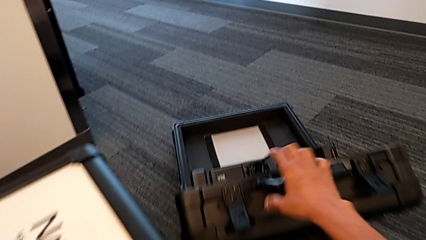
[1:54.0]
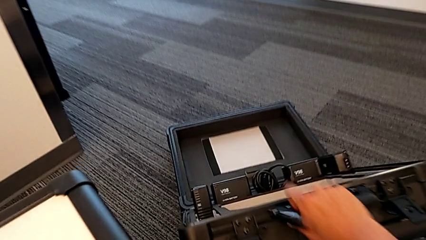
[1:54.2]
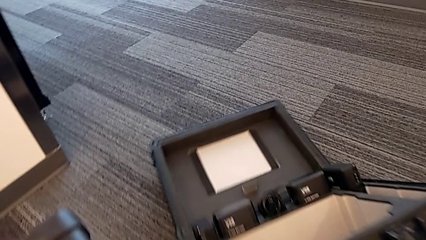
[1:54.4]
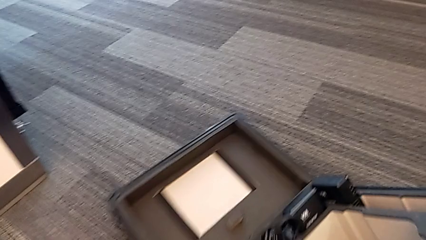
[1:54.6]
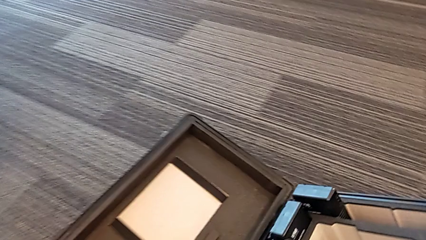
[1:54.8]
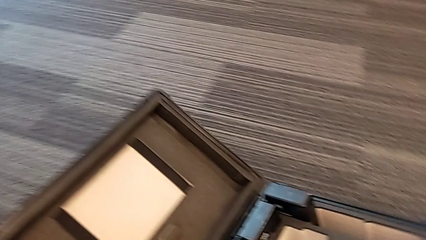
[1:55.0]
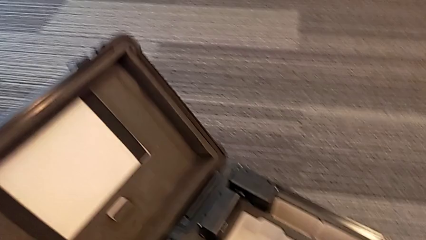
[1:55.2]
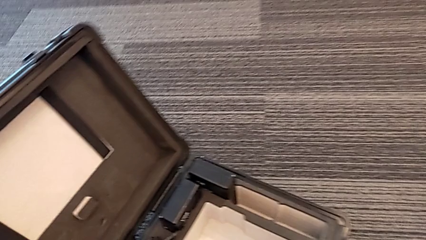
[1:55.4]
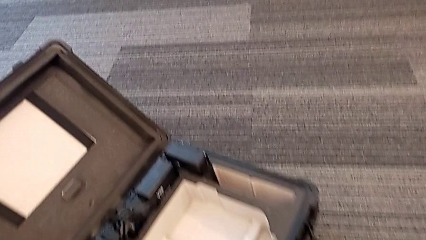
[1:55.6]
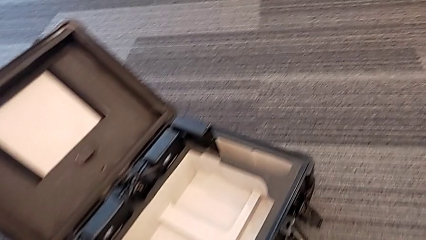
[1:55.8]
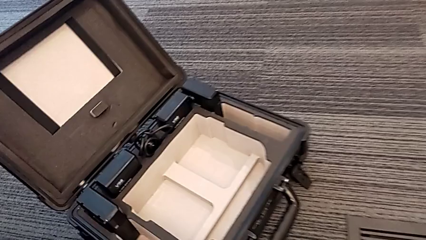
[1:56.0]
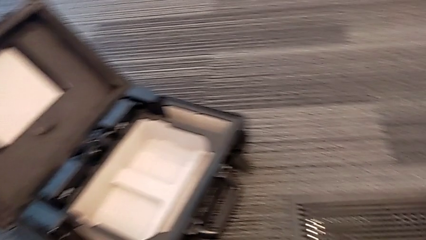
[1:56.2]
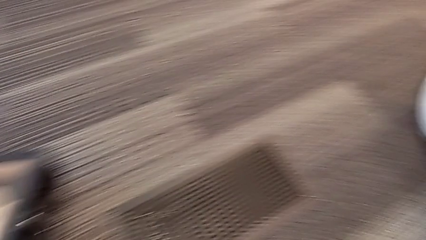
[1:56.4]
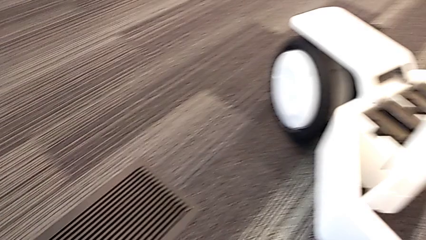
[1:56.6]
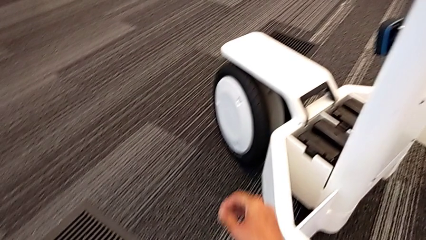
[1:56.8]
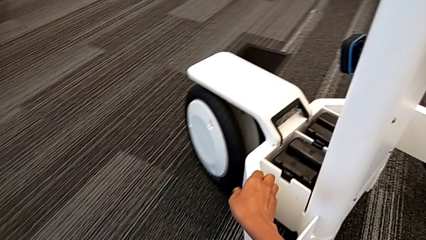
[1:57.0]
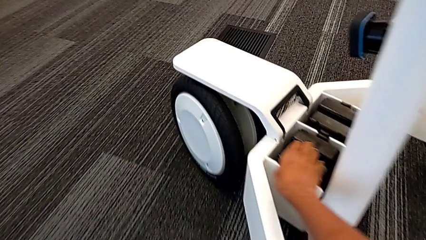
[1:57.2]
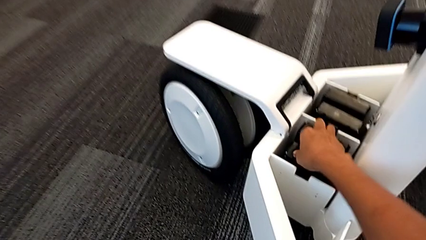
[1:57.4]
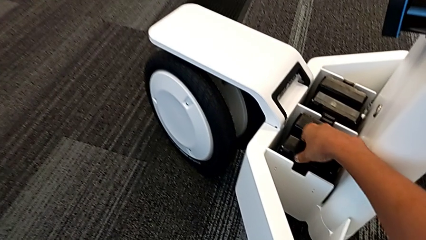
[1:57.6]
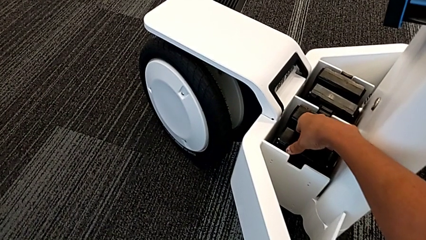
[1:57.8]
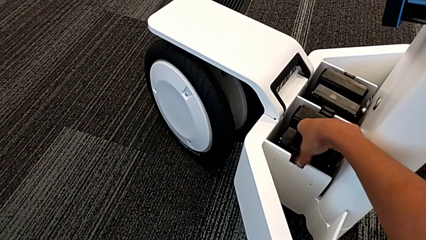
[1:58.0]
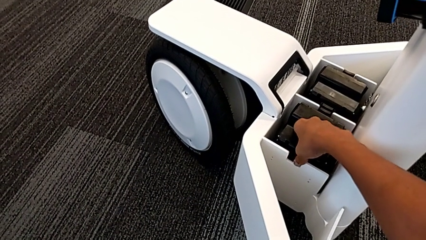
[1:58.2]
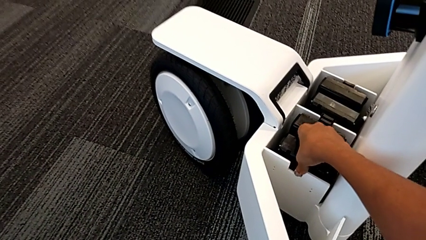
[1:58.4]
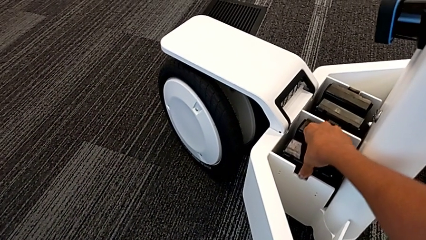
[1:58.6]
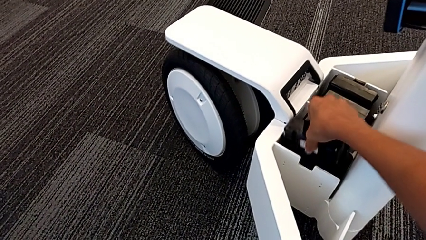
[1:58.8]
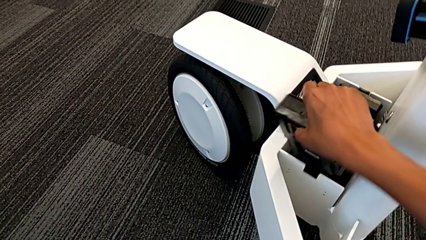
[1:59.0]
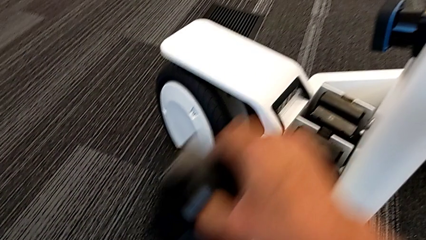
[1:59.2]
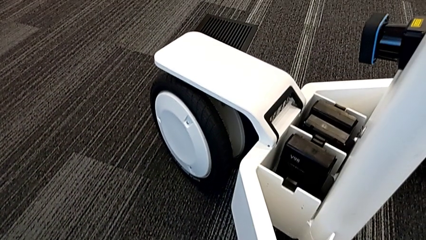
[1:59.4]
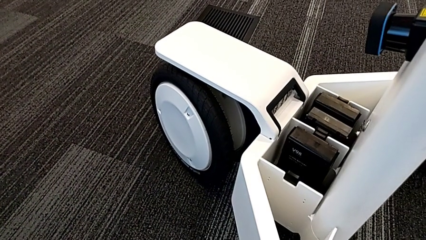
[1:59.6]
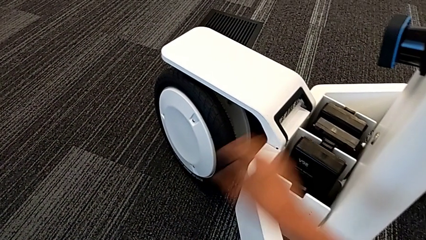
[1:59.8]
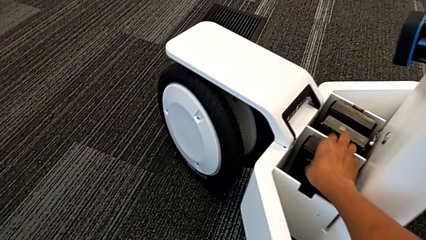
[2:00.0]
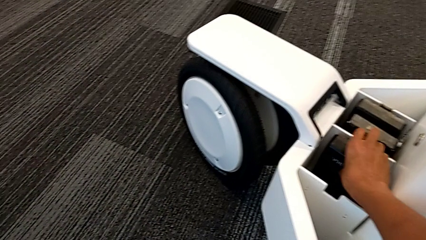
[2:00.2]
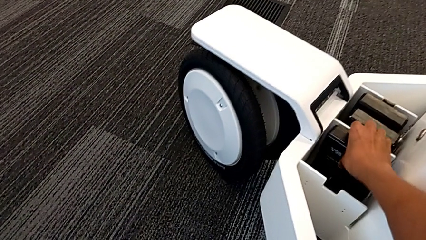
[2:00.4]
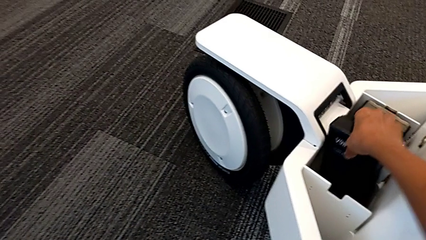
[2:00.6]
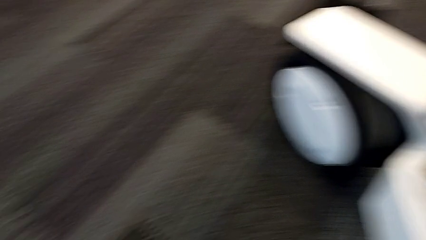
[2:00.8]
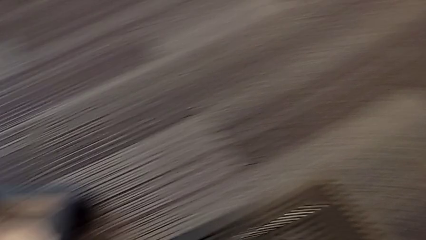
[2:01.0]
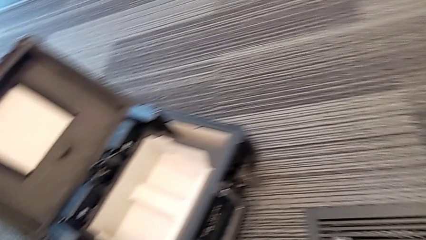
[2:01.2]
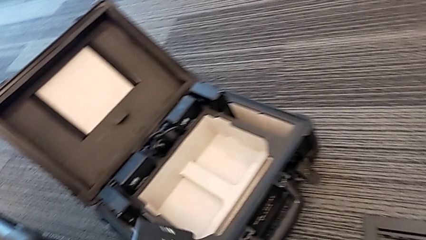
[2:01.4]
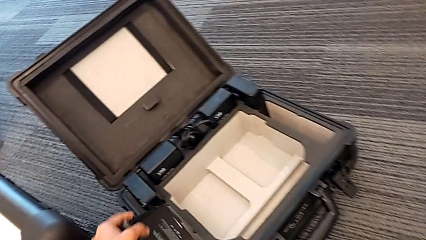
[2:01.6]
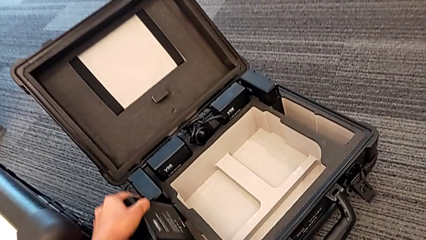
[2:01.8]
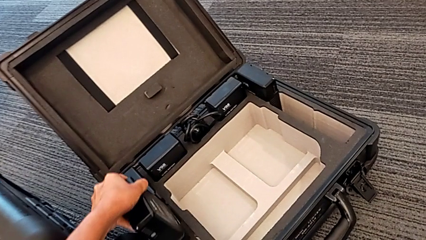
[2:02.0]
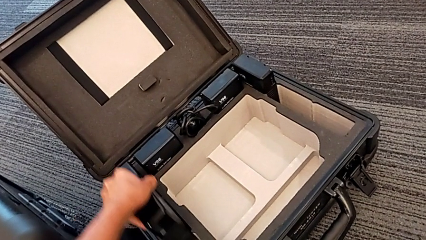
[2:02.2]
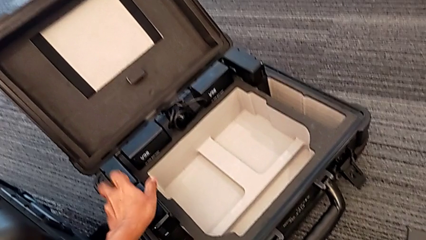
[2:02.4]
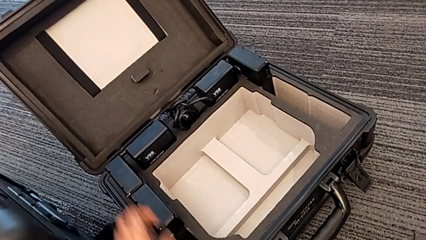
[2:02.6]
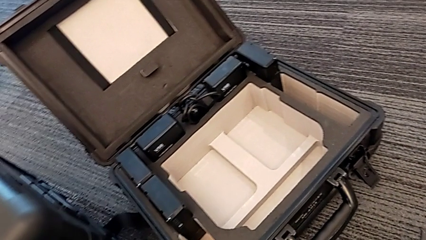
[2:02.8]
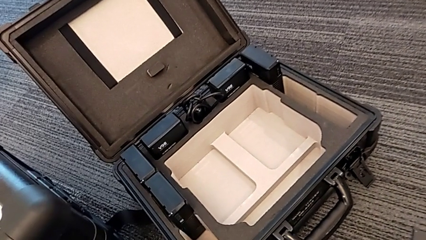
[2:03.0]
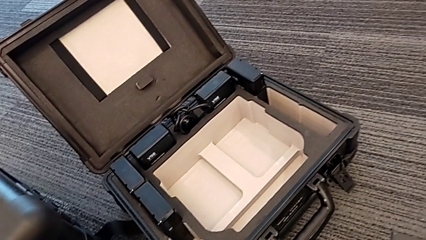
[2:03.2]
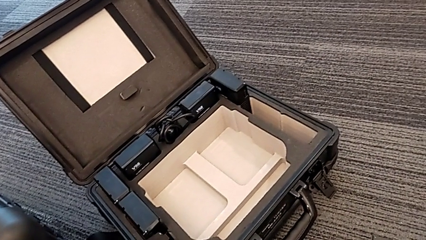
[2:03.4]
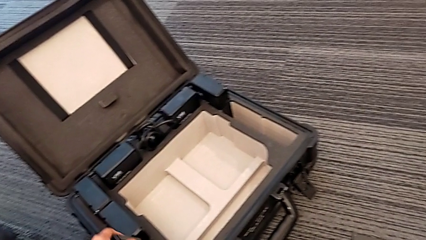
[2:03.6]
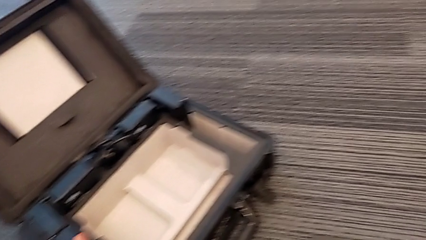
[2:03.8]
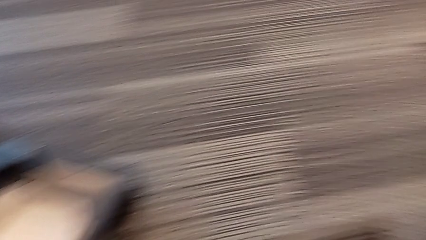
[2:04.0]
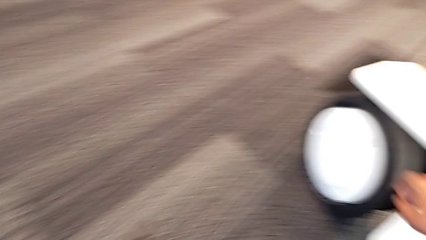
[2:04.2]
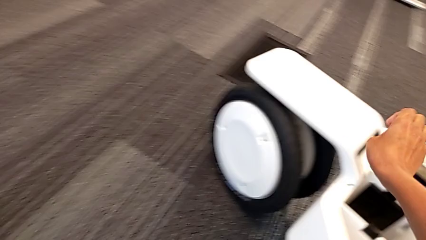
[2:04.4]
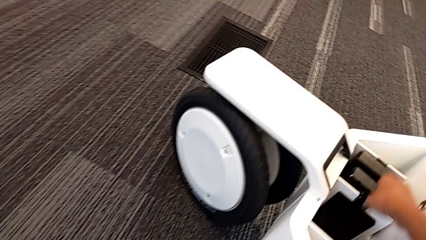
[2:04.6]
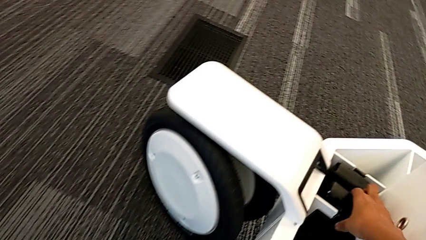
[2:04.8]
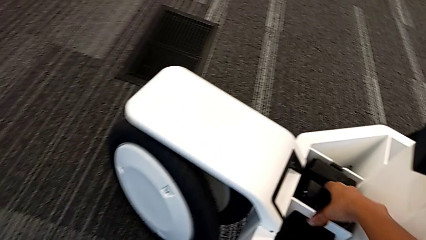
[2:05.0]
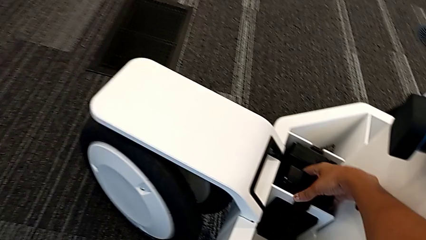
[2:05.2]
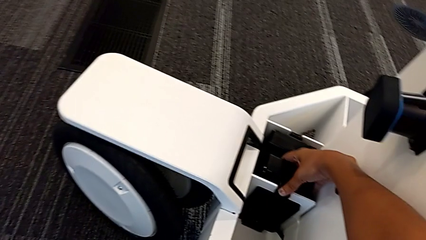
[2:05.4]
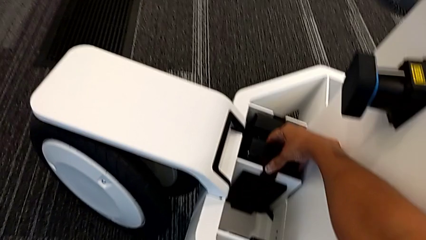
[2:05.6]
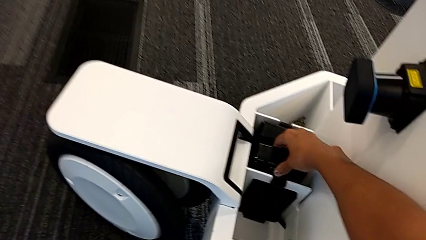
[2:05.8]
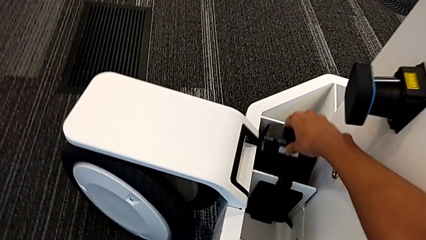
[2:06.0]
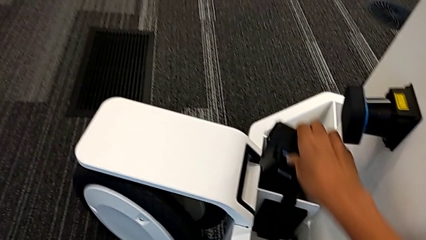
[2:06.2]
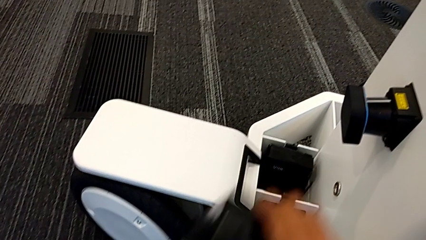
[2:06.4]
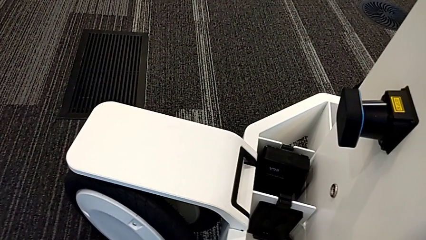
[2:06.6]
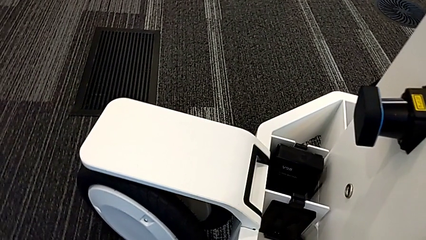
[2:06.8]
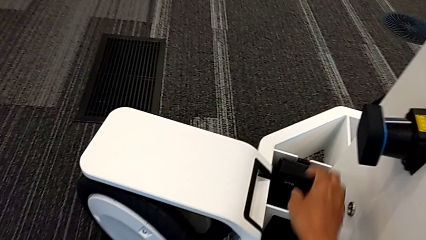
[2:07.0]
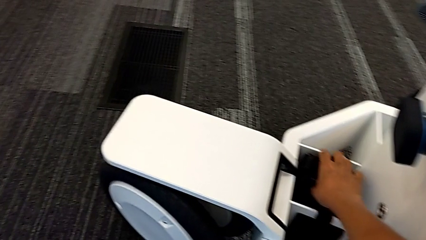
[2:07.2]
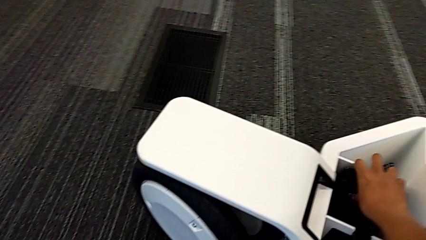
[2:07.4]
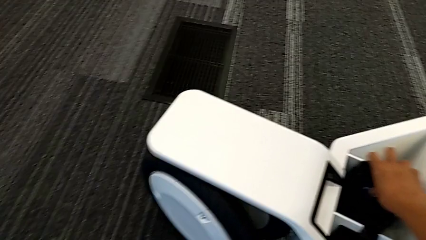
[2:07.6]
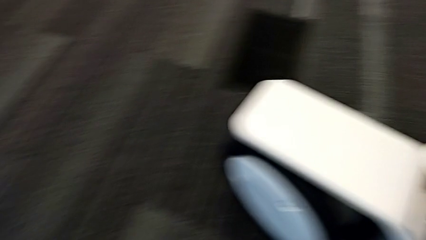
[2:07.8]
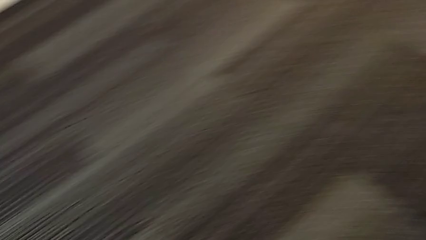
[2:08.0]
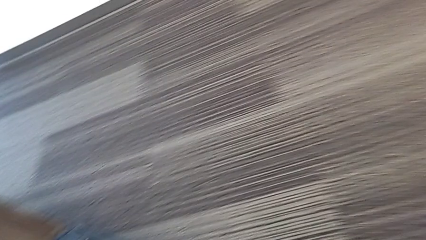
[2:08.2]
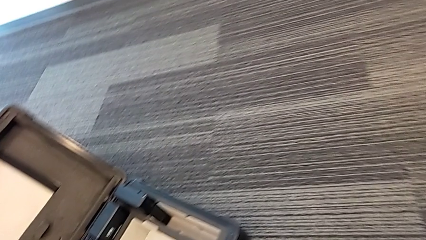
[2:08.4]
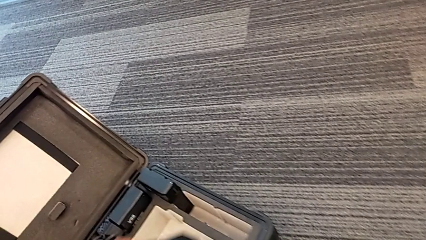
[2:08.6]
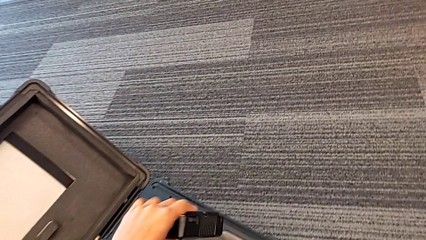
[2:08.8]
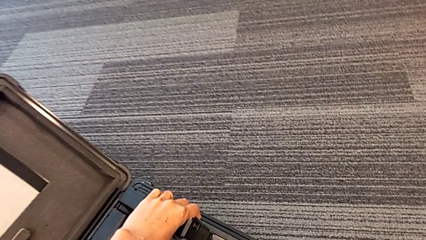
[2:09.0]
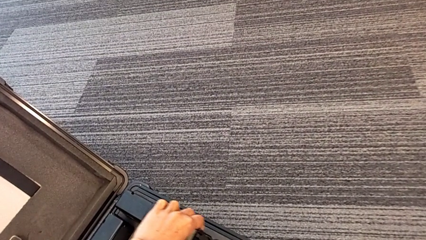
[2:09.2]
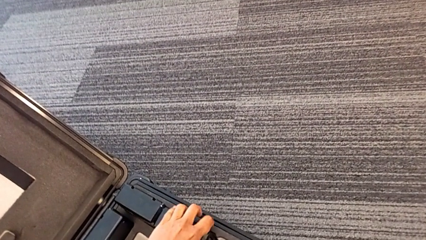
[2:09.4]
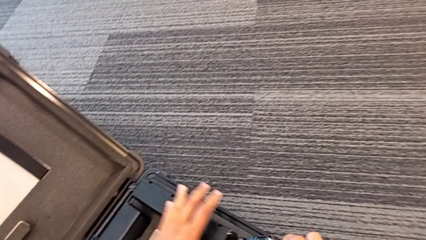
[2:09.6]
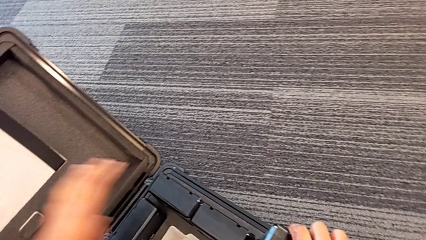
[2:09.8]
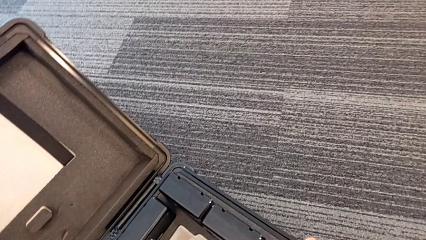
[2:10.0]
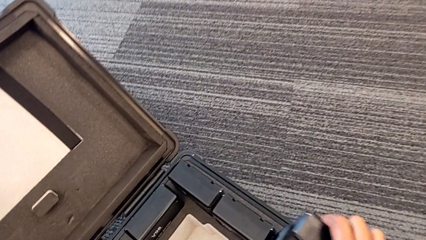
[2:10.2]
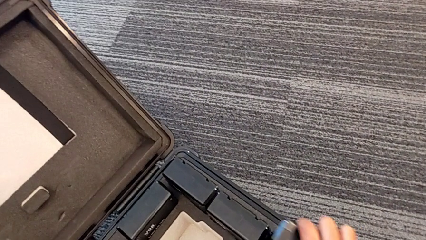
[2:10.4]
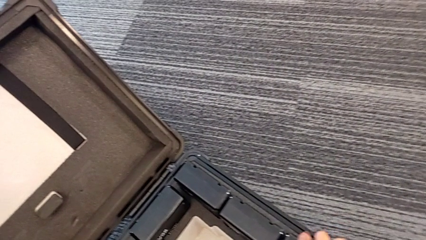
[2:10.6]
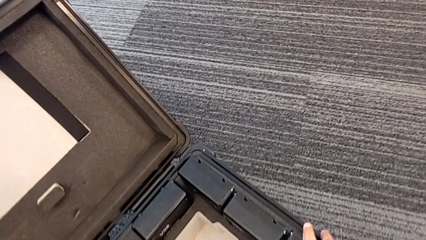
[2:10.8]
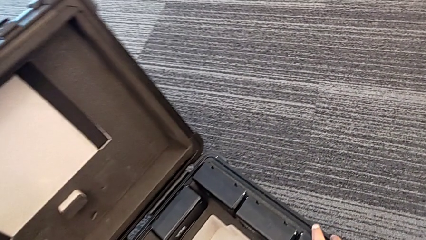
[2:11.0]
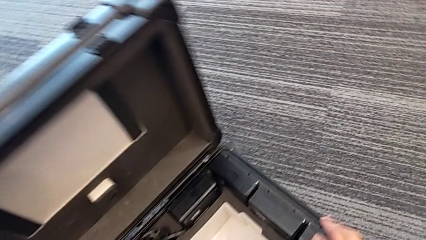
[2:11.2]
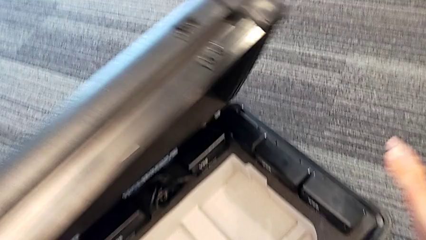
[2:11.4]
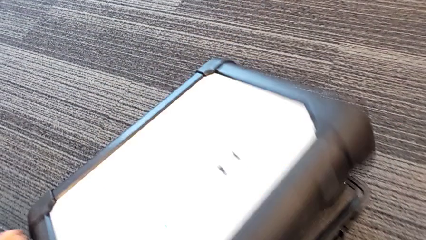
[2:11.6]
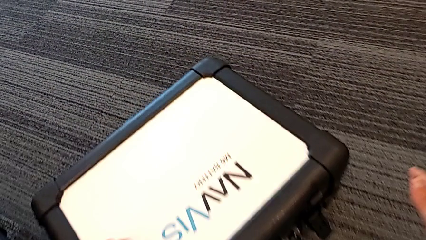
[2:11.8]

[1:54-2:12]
The camera wearer is removing the batteries. They pull the box, grab the first battery, lift it, lift the second battery, place the first battery, place the second battery, lift the third battery, lift the fourth battery, place the third battery and close the box.
